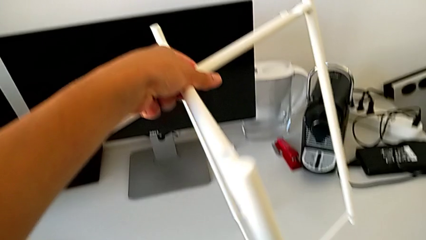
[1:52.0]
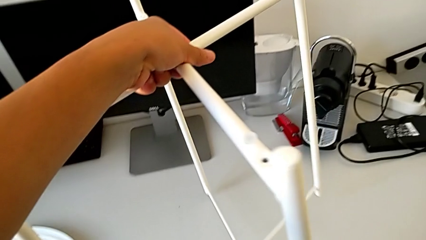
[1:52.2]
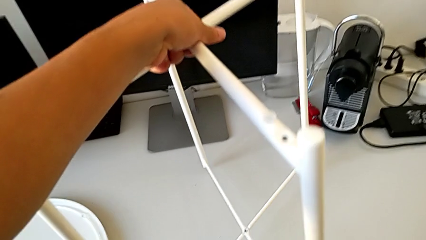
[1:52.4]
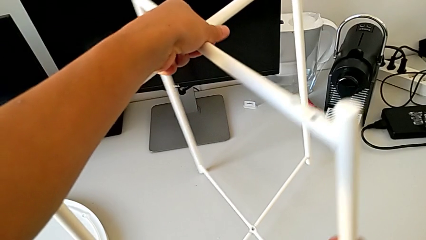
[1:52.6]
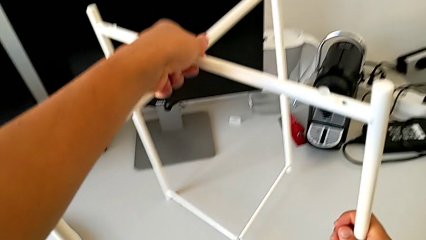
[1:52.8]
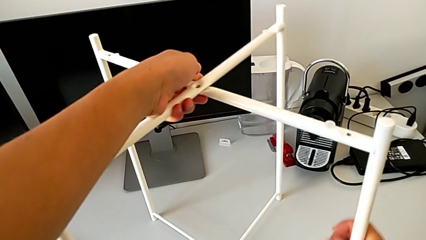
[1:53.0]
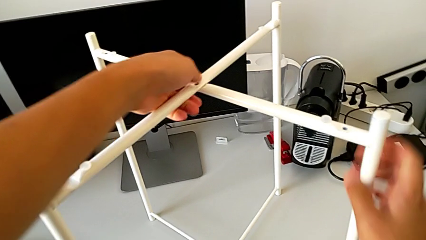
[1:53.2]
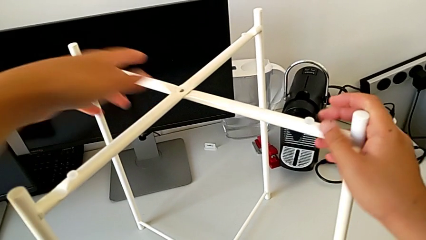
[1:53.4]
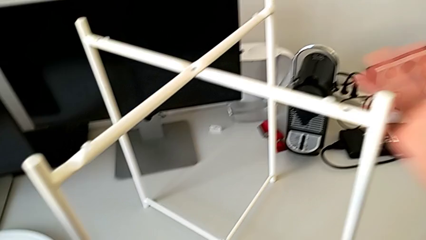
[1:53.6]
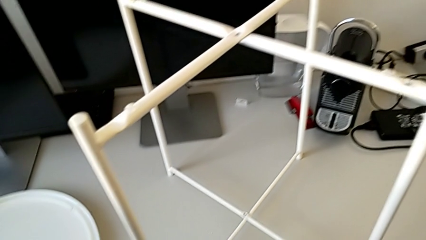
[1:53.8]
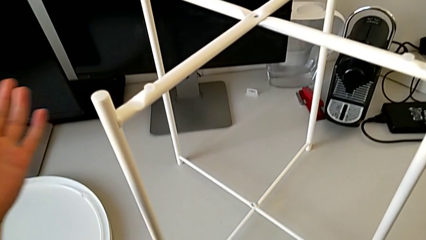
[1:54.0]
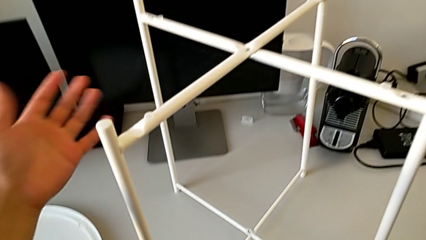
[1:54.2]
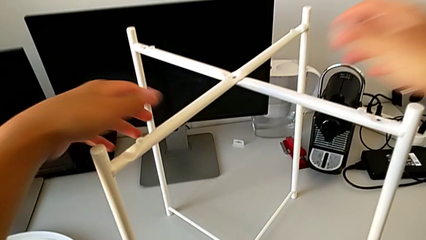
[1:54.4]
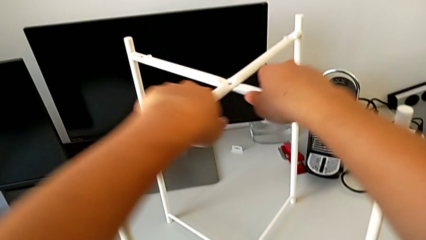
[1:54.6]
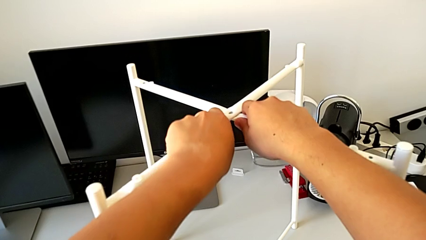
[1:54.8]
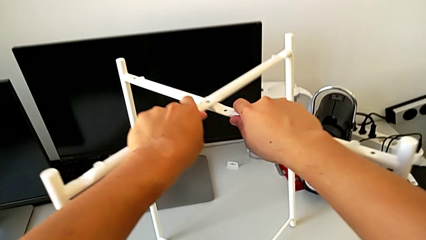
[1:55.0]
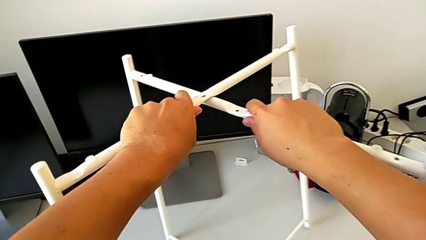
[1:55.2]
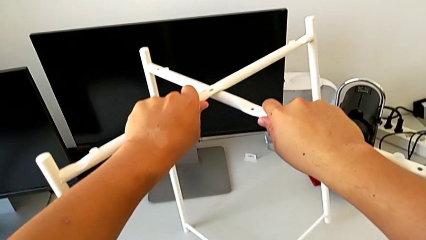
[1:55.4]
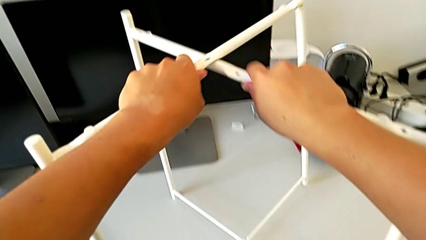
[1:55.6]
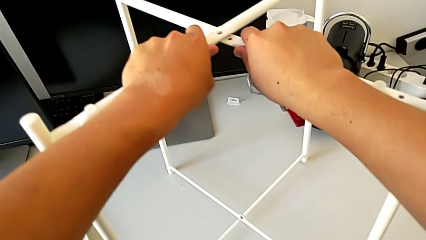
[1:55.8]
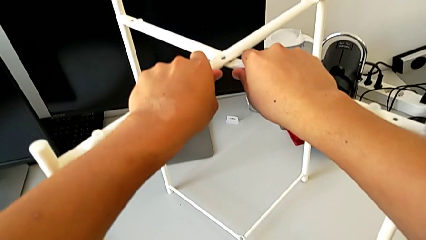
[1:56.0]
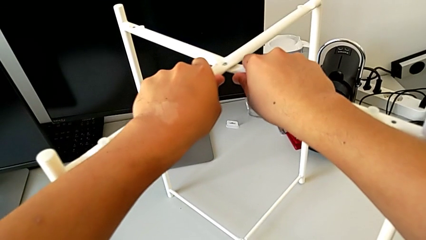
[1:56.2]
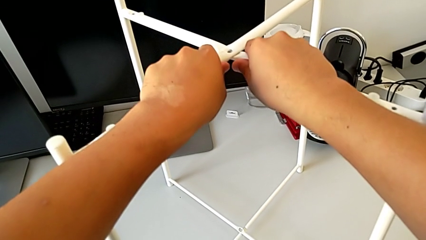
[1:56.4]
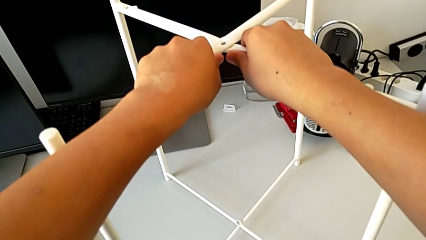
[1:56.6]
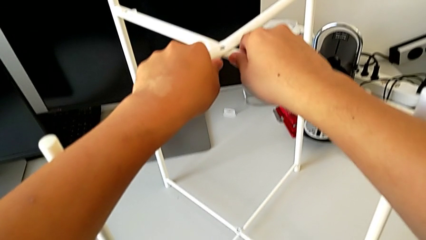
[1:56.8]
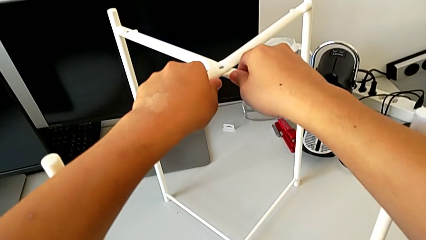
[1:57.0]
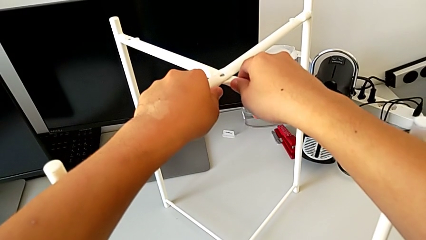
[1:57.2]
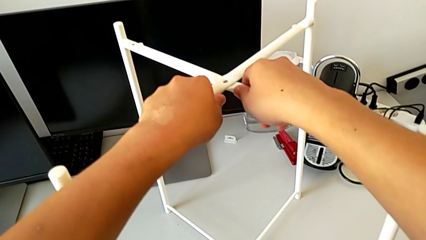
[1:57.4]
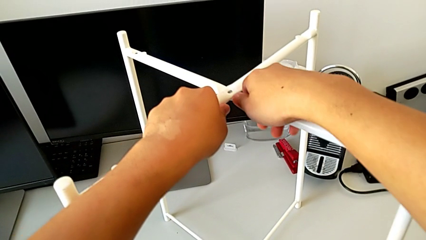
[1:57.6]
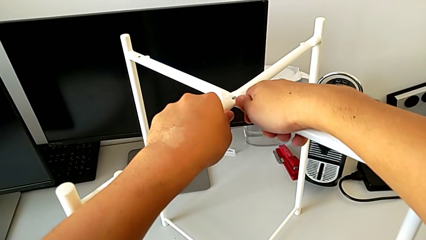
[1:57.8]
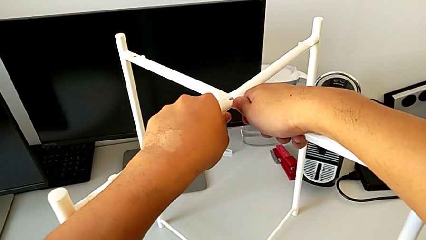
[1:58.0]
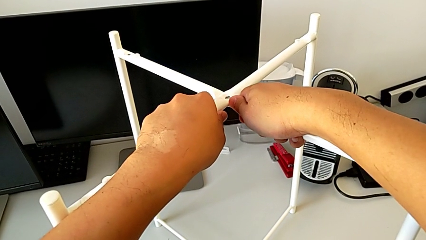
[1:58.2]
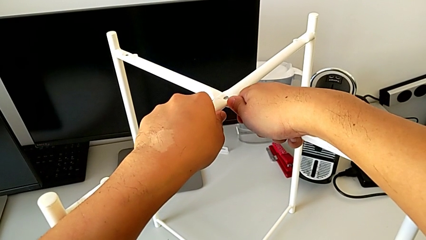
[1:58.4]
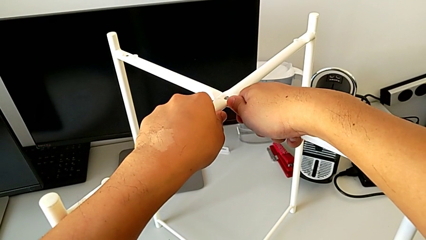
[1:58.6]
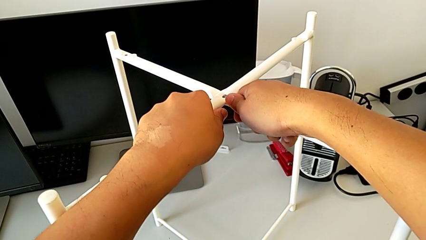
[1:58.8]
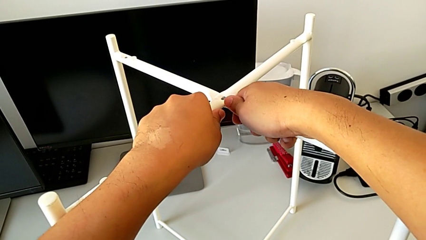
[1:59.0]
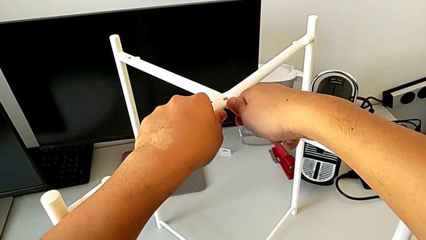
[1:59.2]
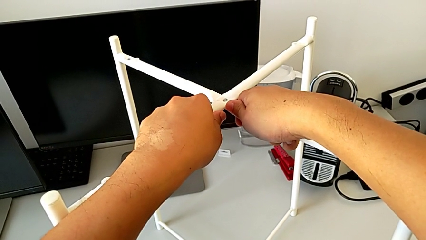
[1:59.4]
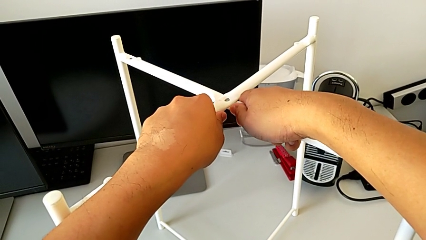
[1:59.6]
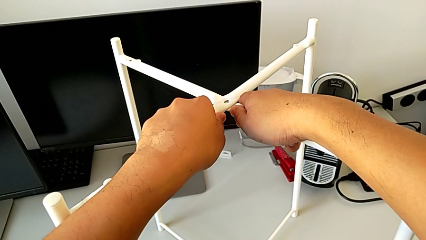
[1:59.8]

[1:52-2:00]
The camera wearer is failing to disassemble the legs. They place the leg, grab it and wrongly disassemble it.

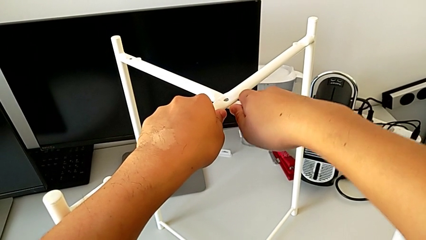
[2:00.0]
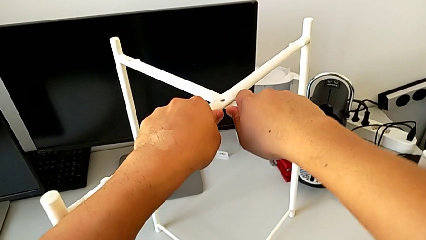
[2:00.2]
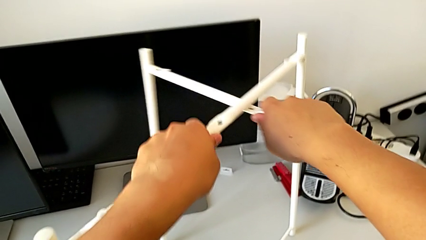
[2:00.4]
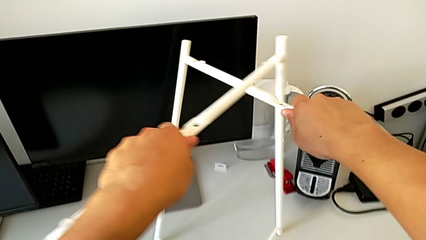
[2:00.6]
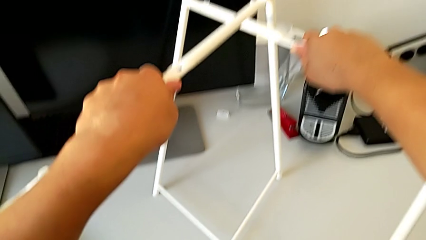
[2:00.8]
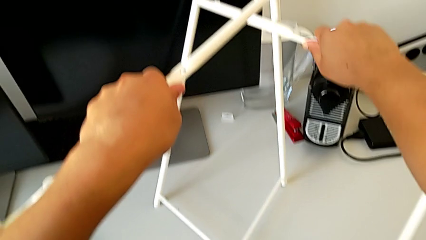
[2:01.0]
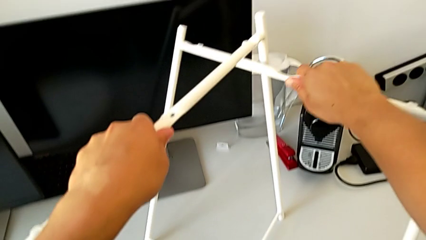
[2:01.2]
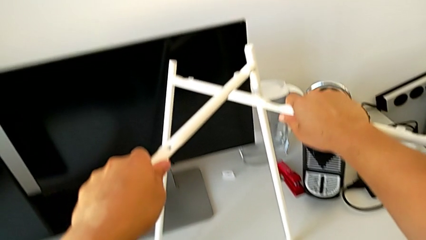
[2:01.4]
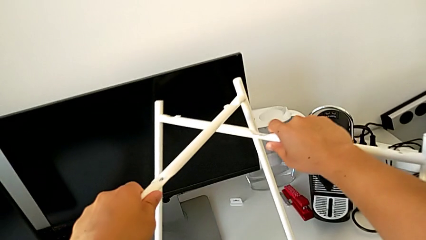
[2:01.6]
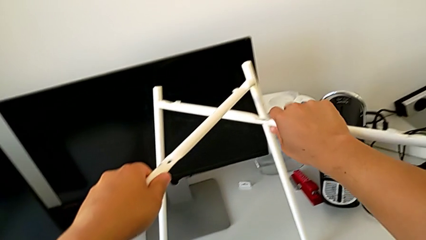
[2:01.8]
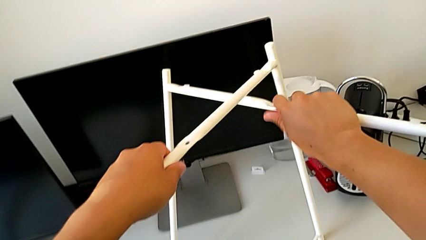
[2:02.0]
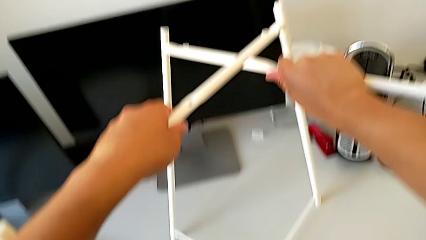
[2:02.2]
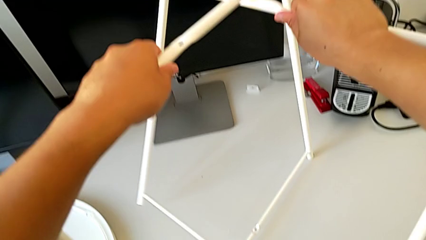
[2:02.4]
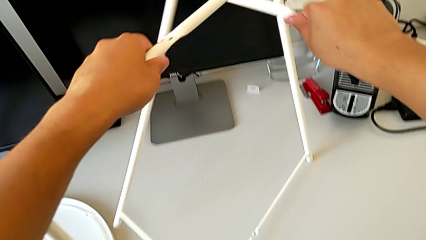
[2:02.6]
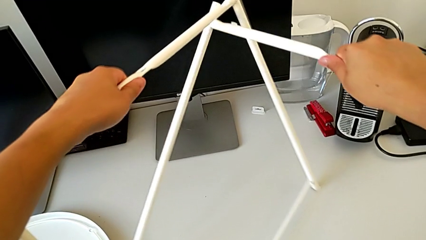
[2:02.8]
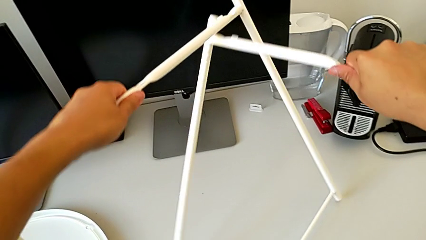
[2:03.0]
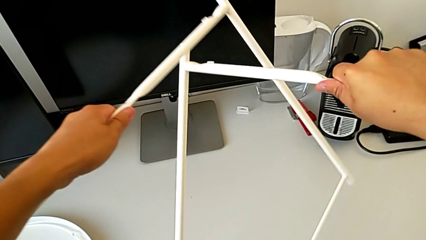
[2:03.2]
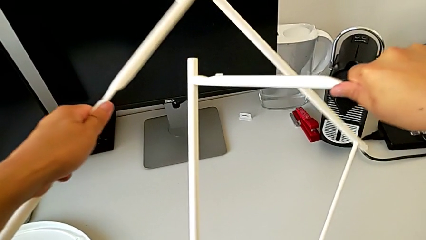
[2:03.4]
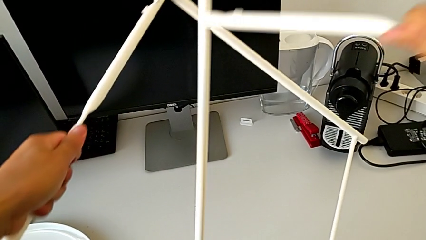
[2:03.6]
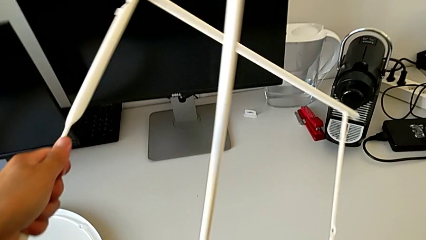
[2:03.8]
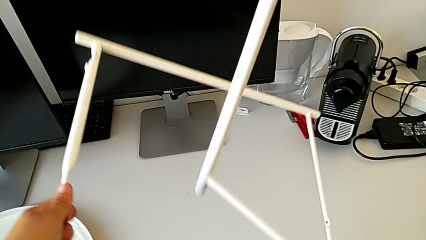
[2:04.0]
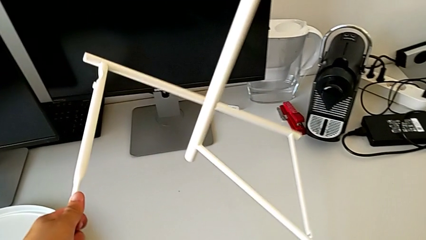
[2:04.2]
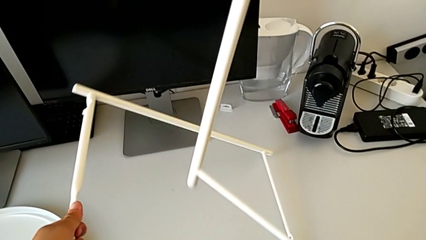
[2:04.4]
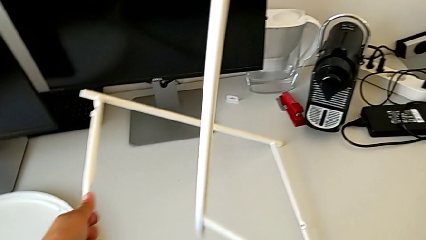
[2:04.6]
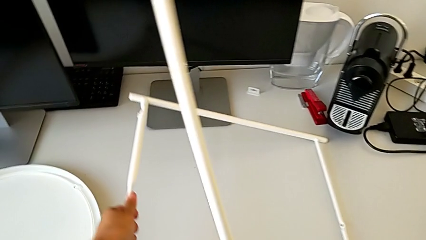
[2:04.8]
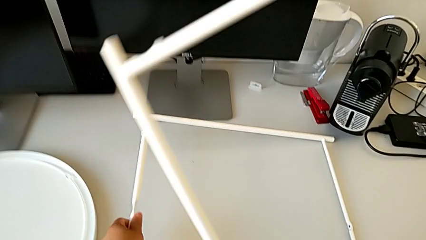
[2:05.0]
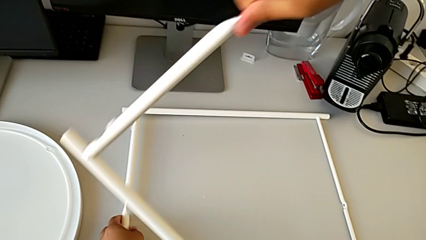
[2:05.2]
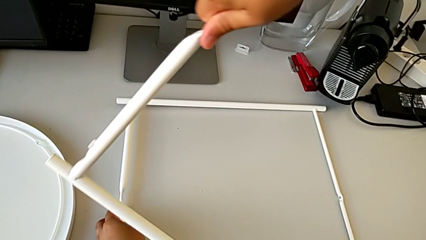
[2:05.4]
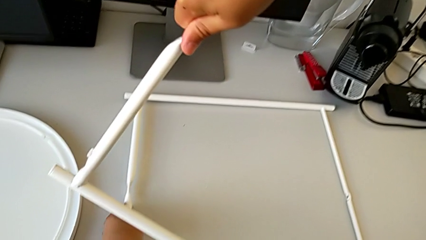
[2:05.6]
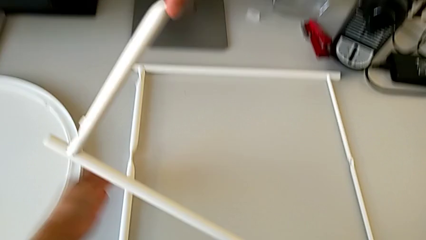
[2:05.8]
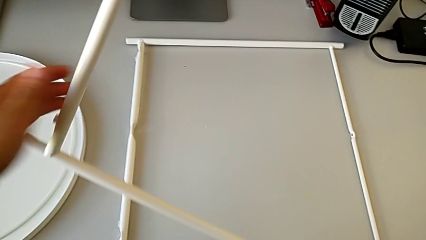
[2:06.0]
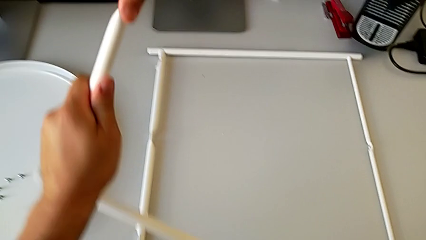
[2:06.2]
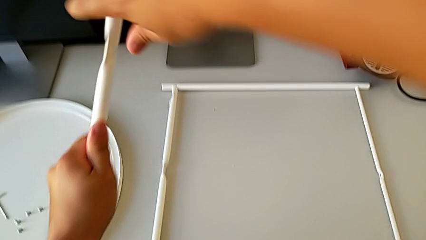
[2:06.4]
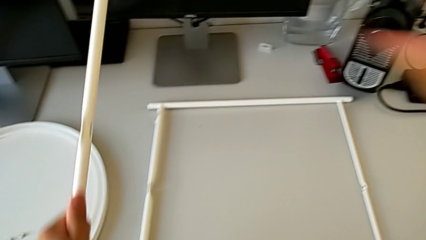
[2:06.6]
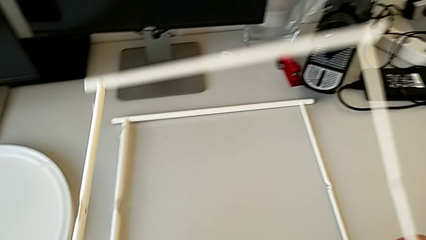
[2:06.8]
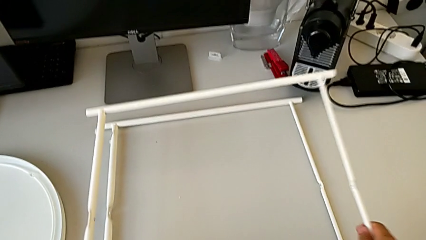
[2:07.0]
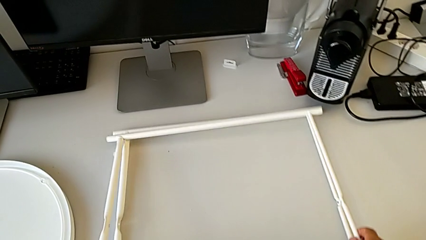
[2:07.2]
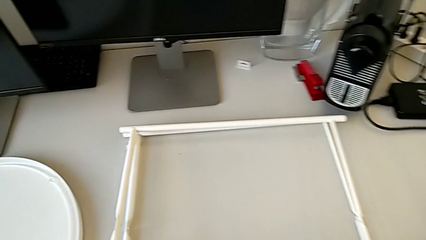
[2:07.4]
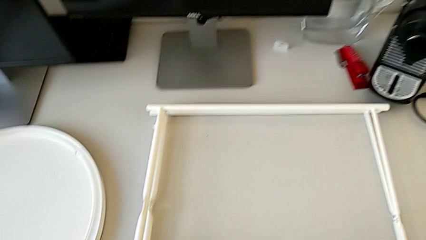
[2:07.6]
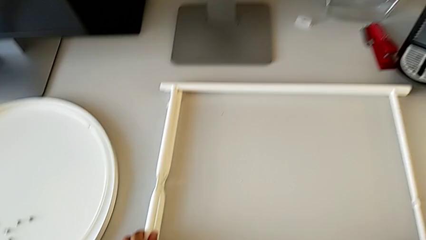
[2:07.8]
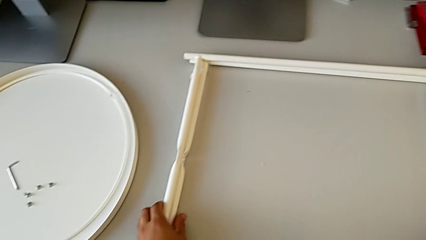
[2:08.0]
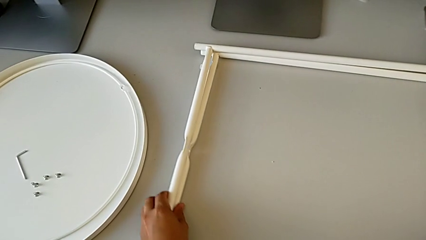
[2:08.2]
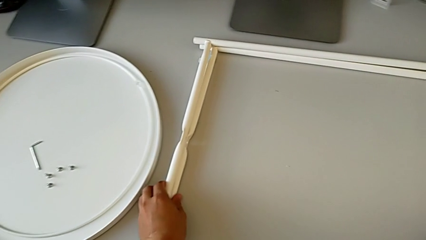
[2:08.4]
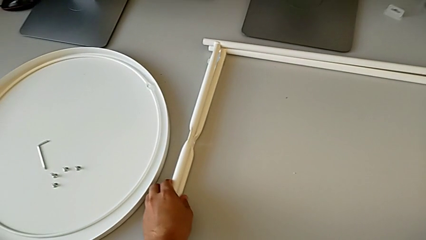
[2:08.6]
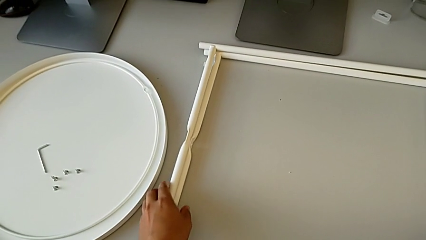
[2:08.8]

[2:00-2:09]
The camera wearer disassembles the legs. They disassemble the leg, place it twice and slide it.
